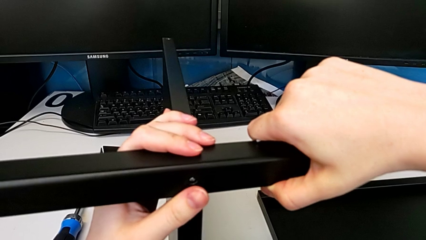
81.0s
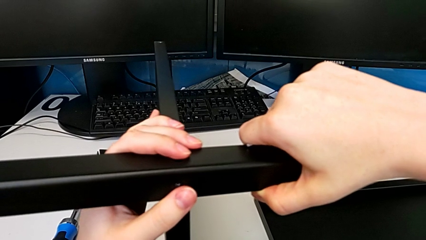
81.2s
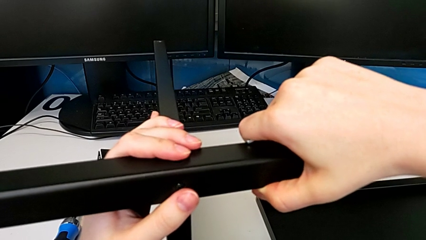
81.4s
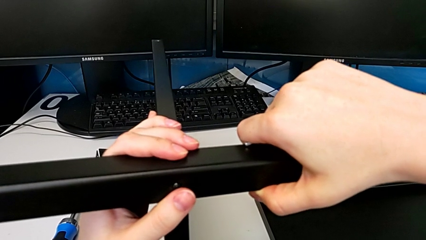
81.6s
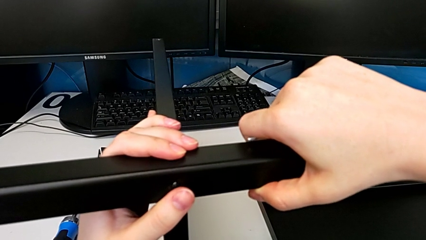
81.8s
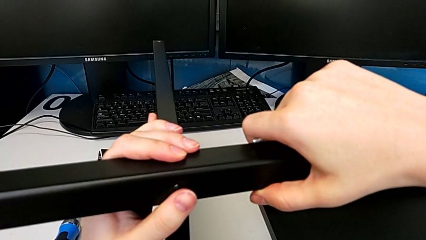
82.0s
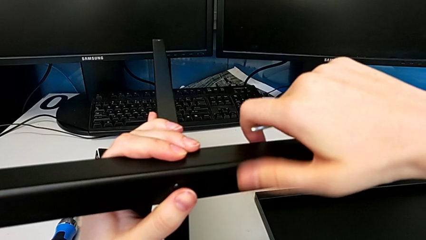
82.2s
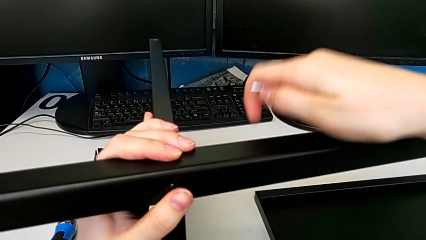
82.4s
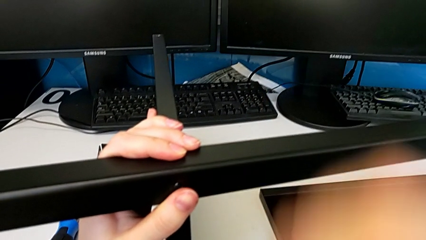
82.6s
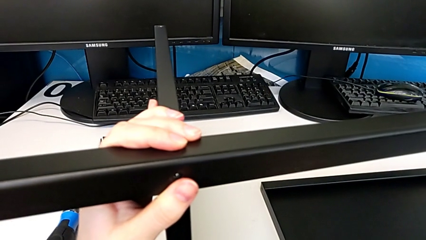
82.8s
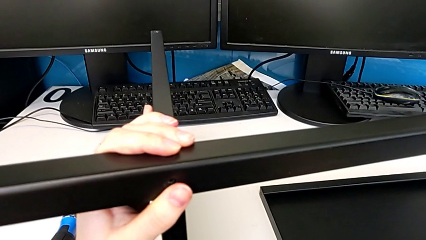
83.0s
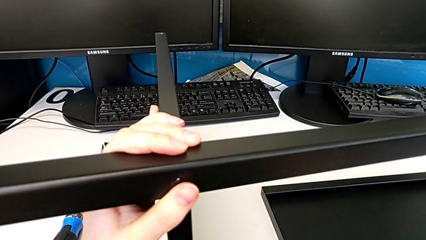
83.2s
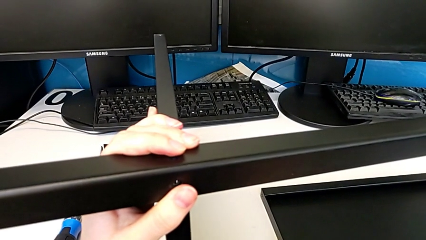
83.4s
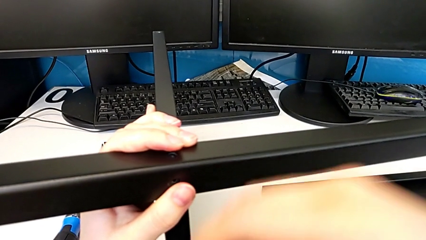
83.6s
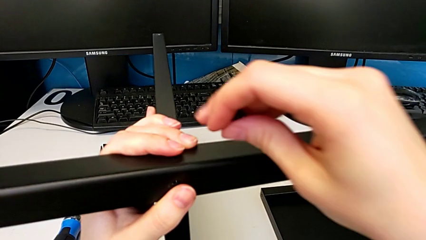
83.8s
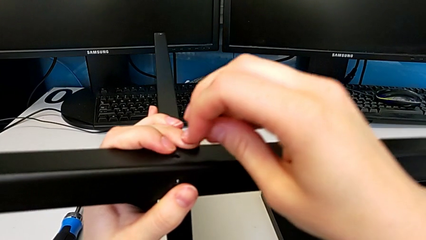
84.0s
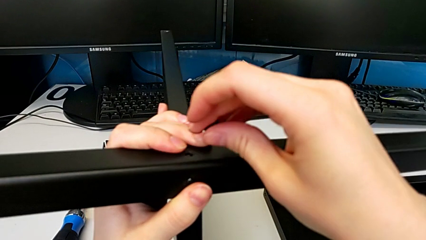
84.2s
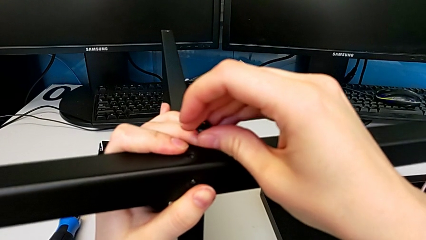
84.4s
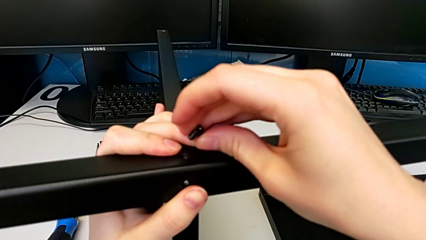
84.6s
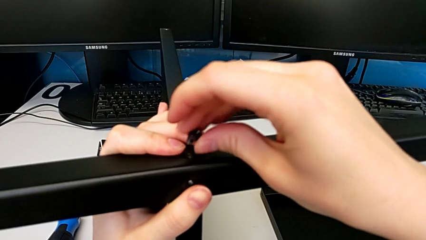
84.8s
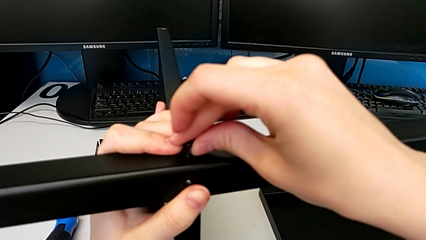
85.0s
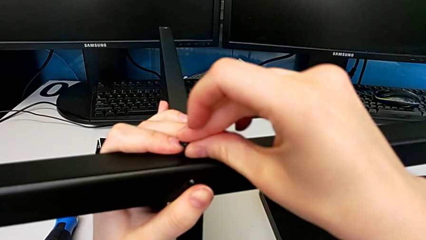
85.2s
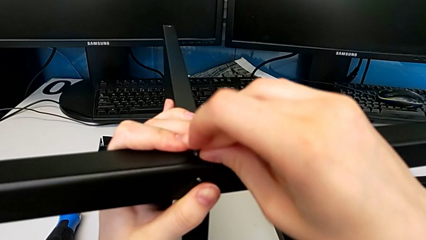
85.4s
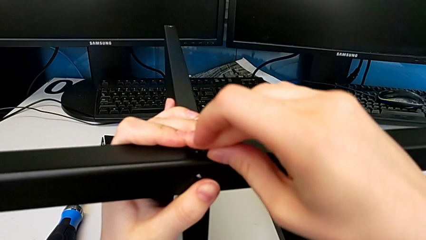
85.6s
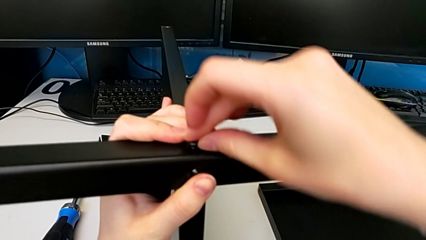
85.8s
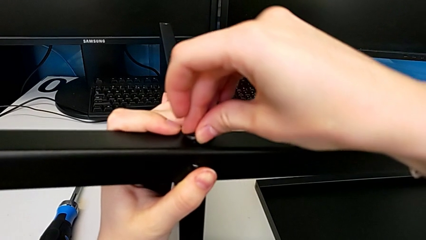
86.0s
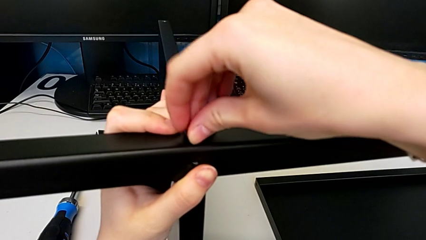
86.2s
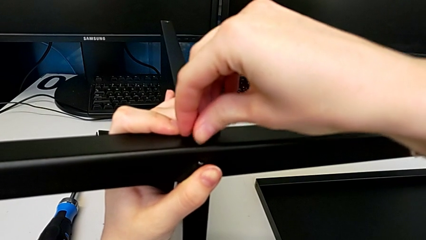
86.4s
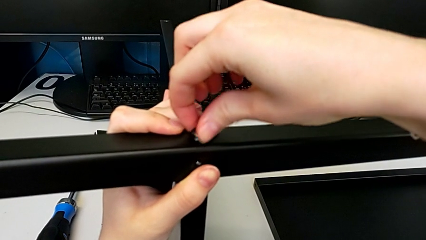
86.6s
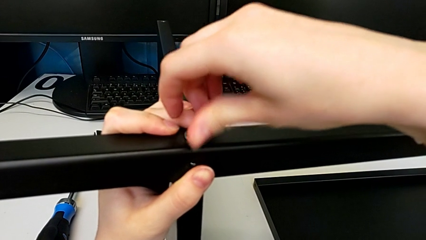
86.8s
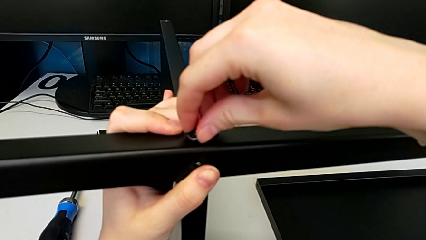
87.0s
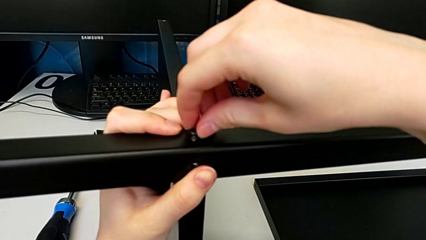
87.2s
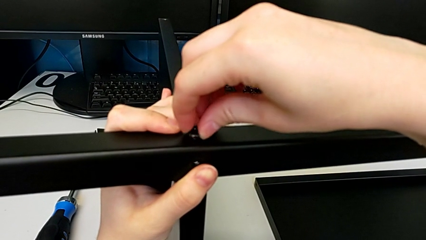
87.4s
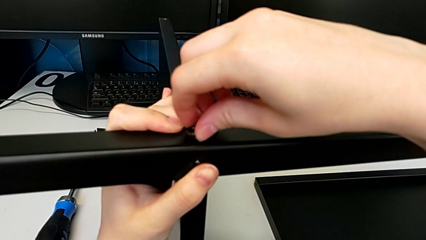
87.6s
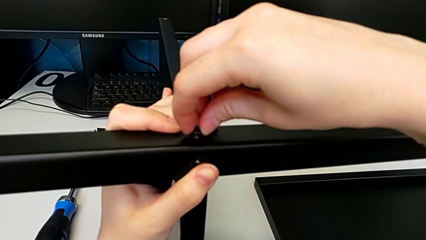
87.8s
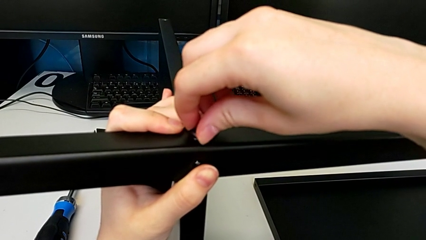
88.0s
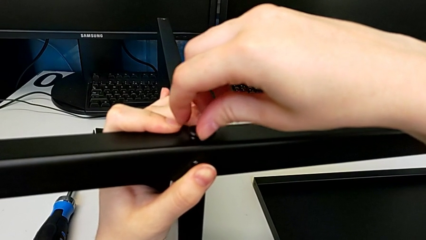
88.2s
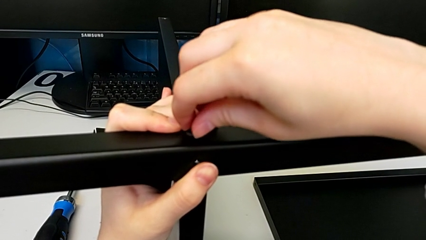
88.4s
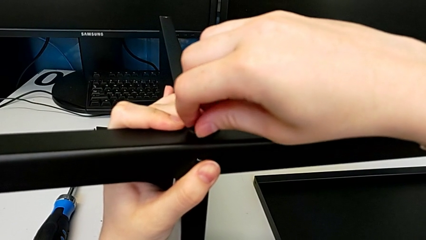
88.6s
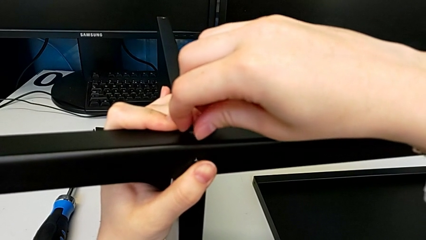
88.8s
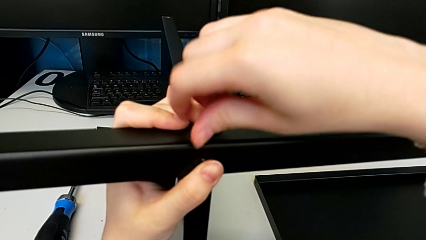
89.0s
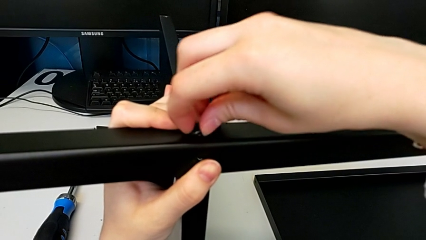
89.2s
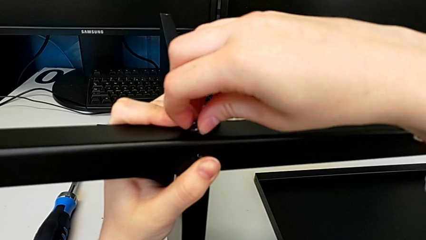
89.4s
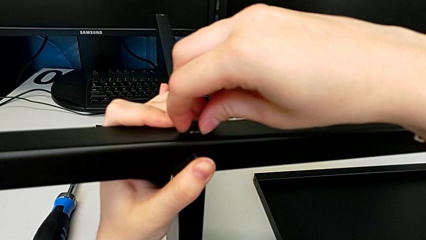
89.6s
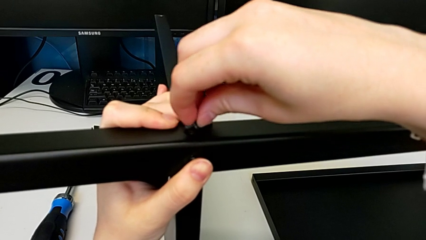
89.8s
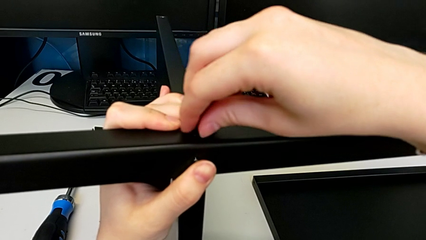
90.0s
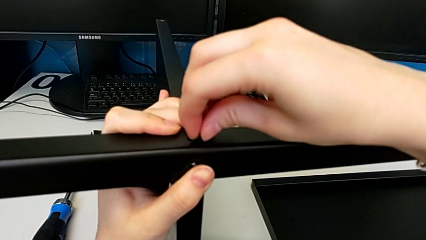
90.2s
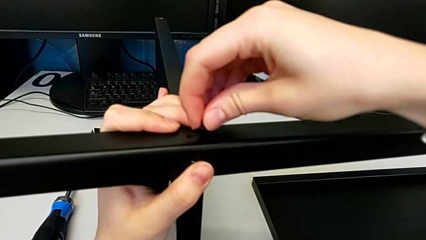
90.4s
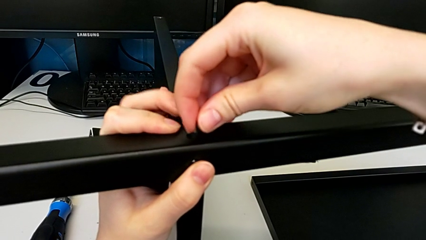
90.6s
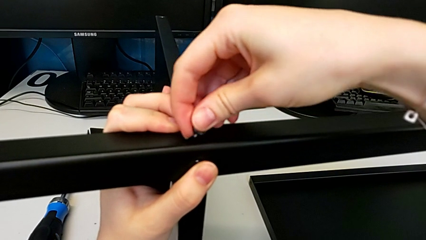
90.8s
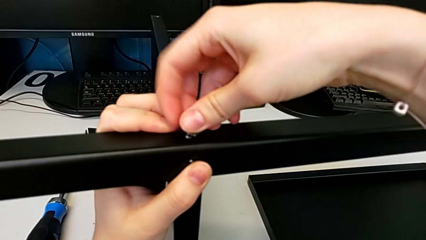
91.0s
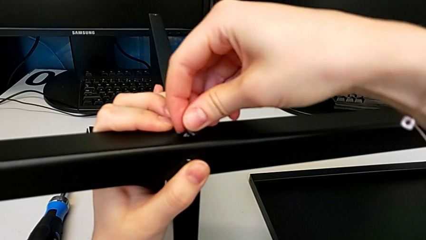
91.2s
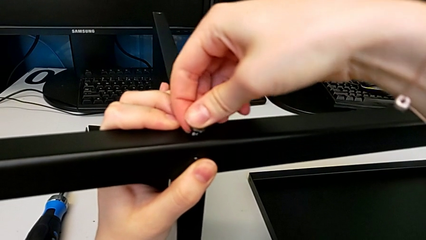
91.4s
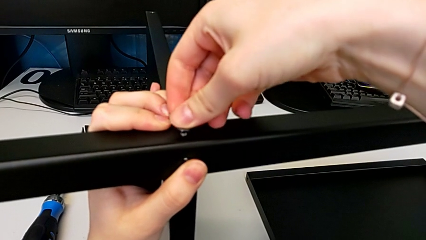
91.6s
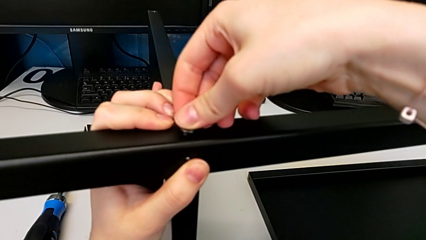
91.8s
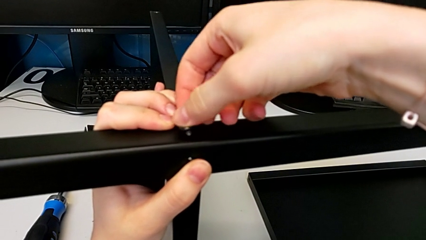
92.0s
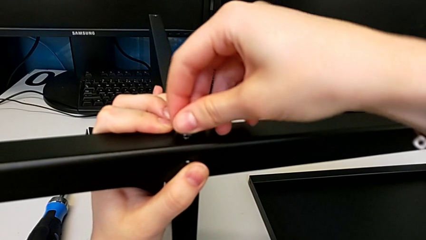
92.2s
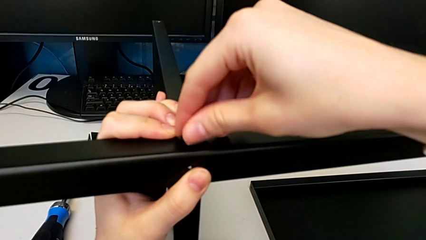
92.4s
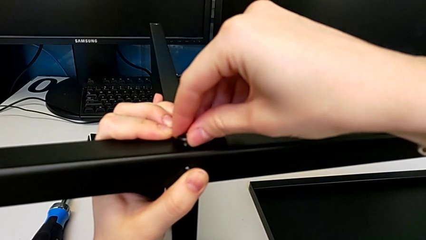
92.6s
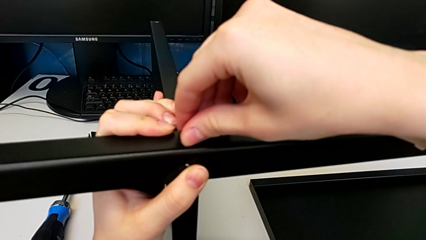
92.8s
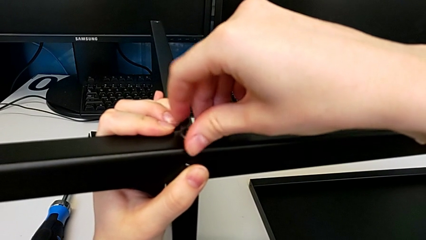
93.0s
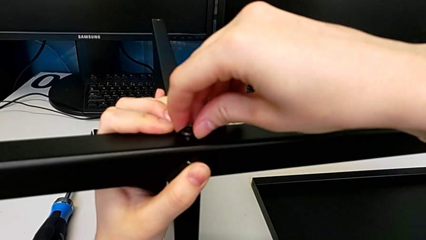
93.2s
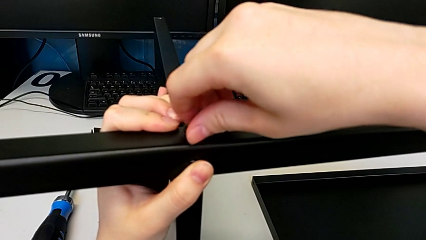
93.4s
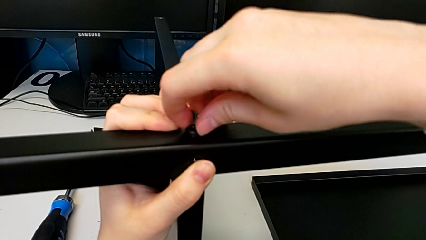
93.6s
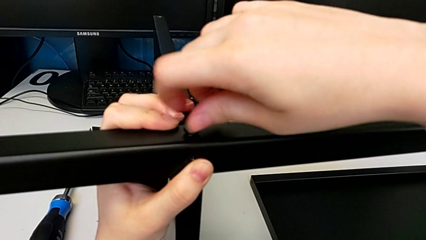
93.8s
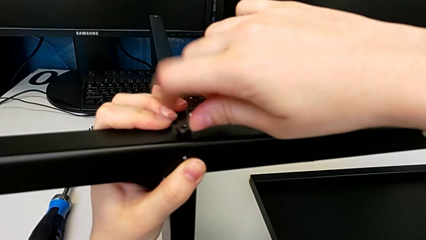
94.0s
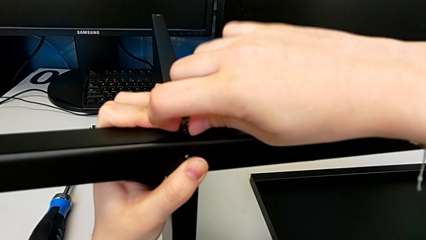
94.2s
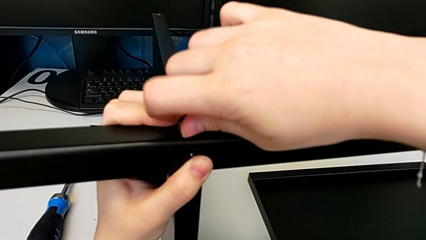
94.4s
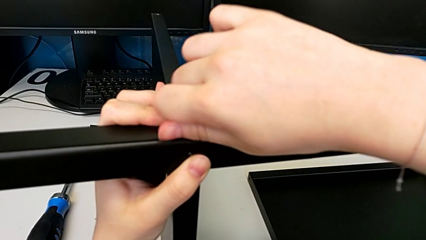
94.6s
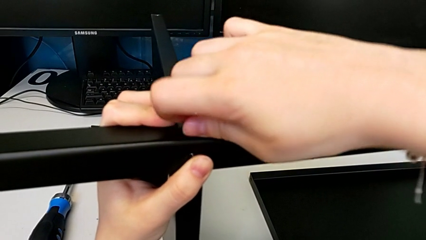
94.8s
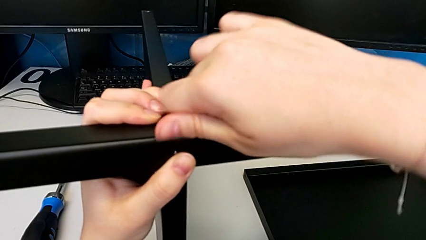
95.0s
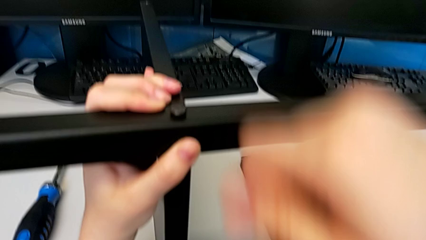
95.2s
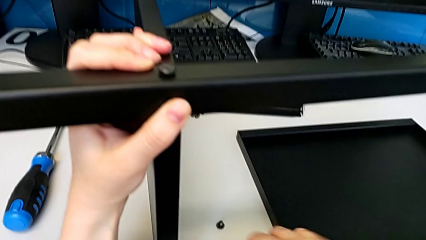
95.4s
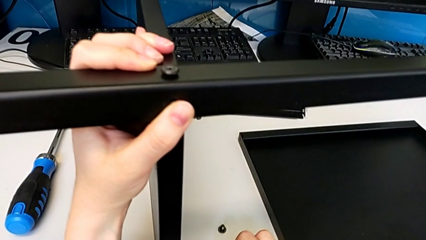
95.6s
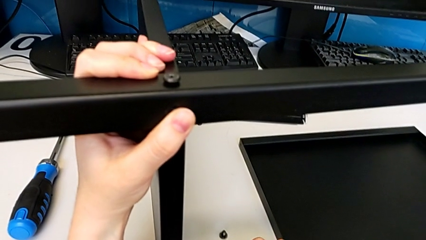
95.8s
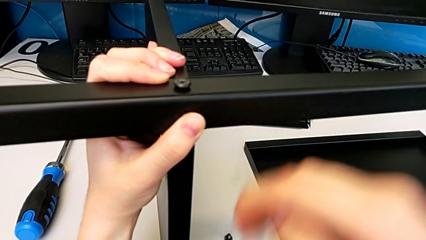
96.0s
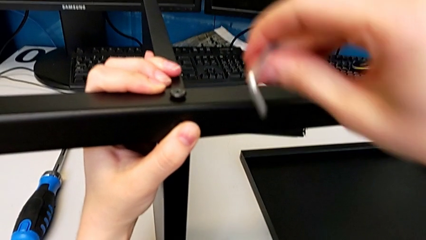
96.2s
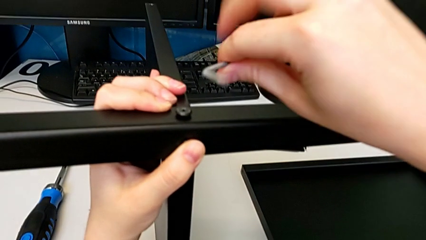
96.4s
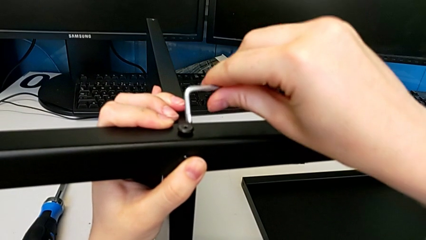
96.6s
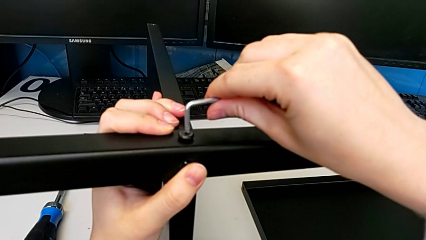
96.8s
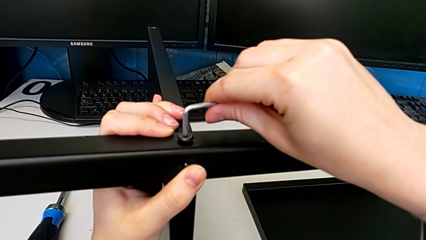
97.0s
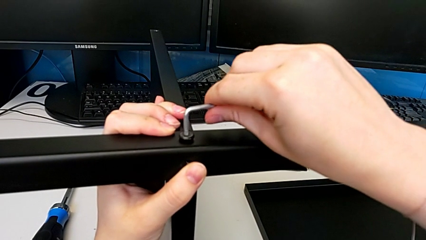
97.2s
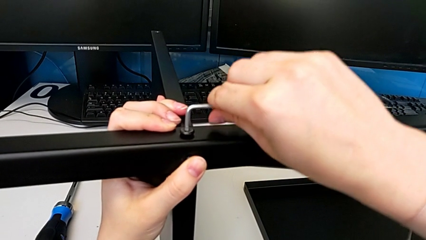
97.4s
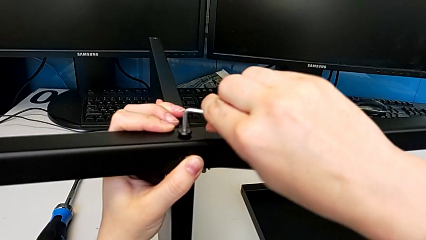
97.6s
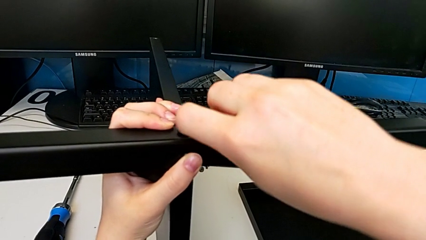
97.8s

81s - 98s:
The camera wearer is assembling the first leg to the middle shelf. They align the first leg, insert the first hex socket head, screw it and grab the Allen wrench.
